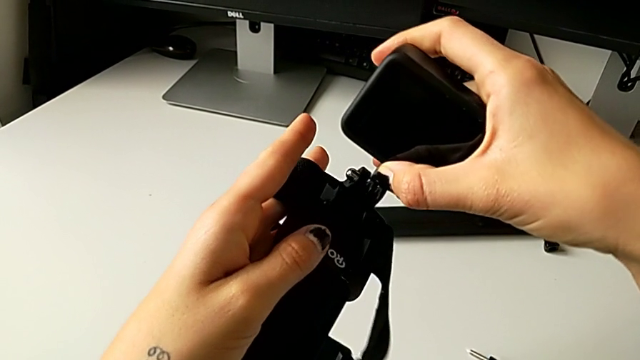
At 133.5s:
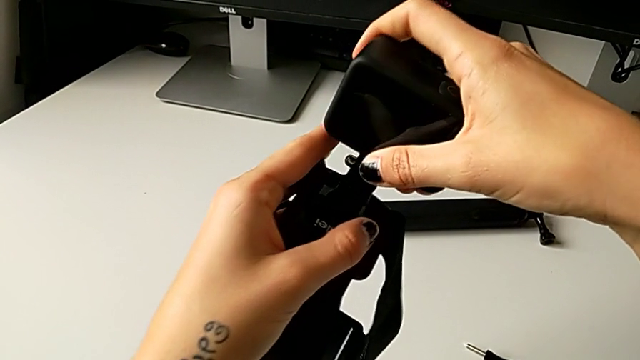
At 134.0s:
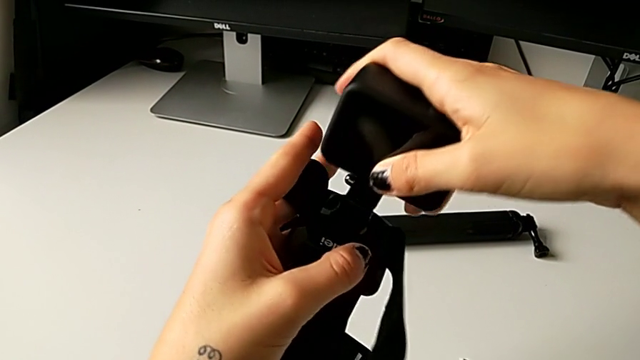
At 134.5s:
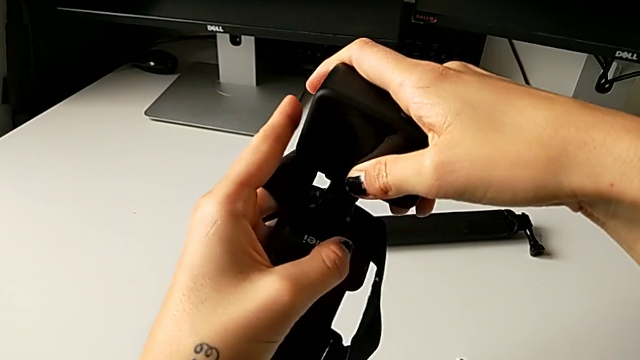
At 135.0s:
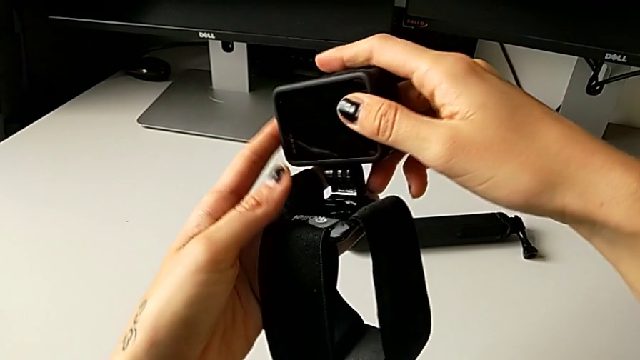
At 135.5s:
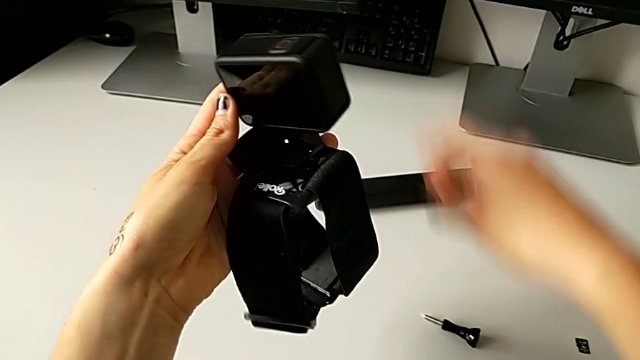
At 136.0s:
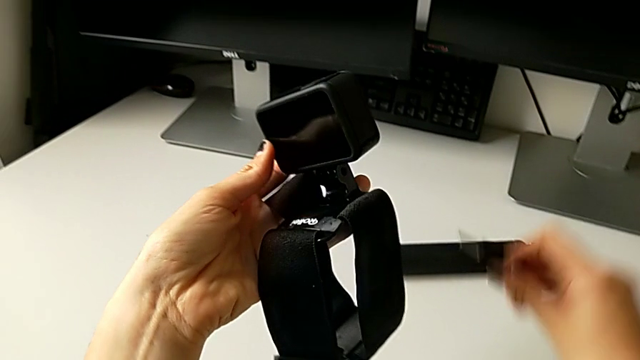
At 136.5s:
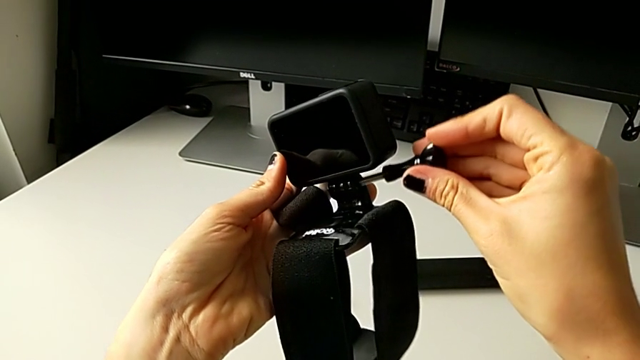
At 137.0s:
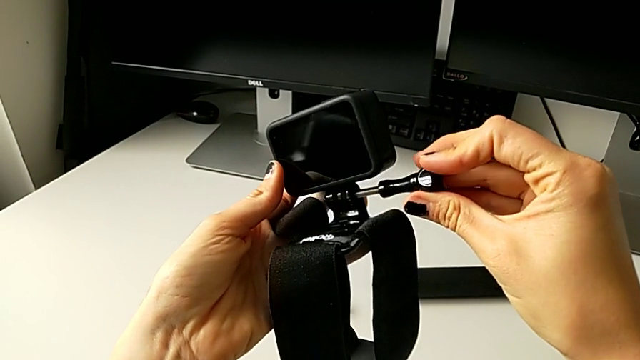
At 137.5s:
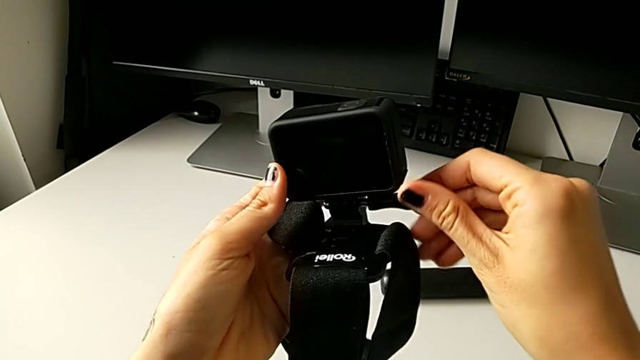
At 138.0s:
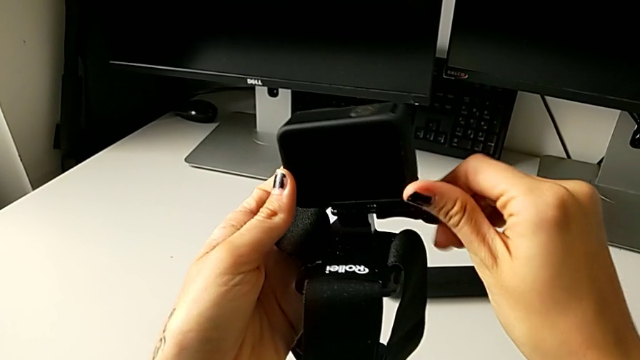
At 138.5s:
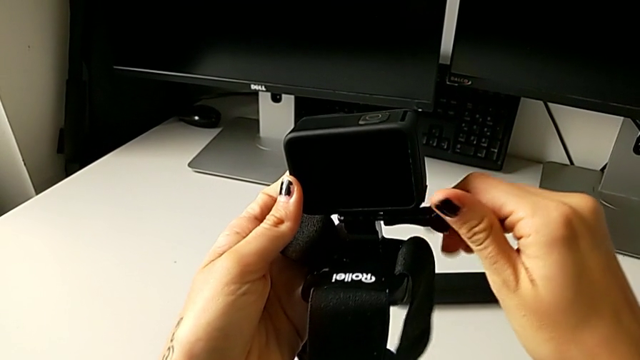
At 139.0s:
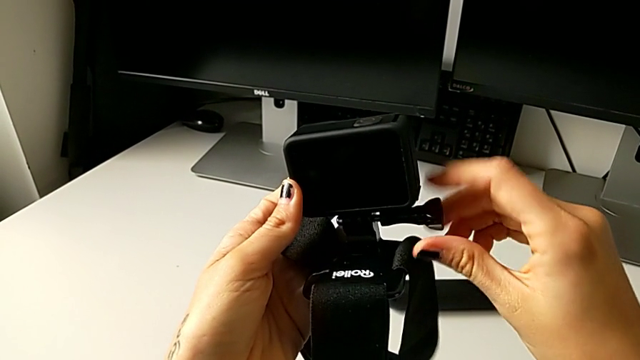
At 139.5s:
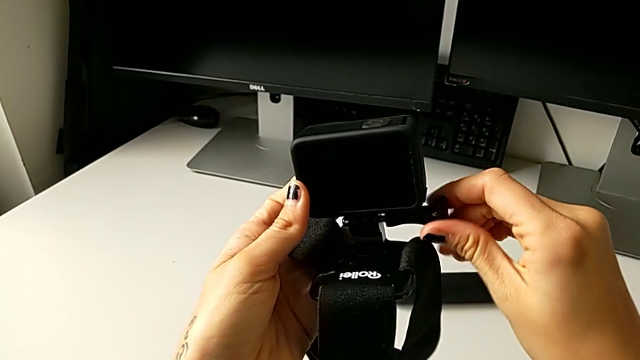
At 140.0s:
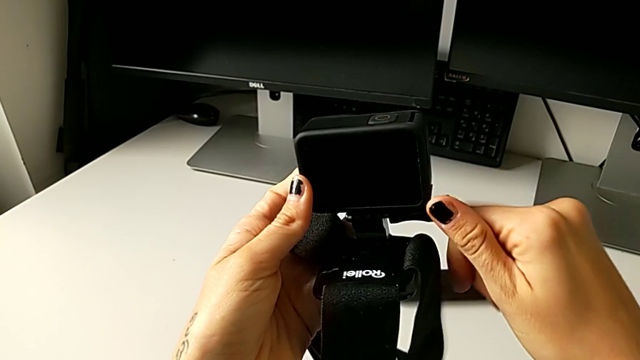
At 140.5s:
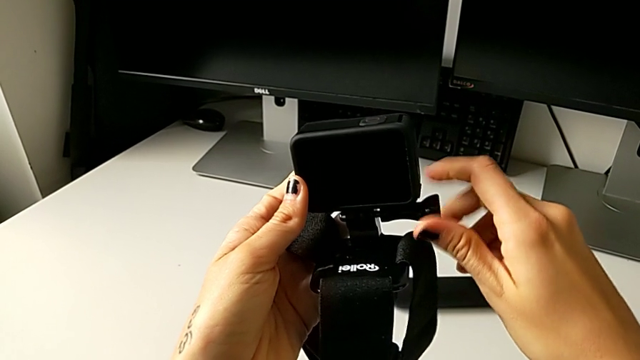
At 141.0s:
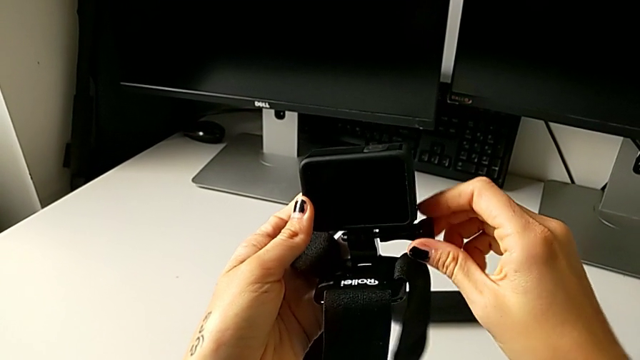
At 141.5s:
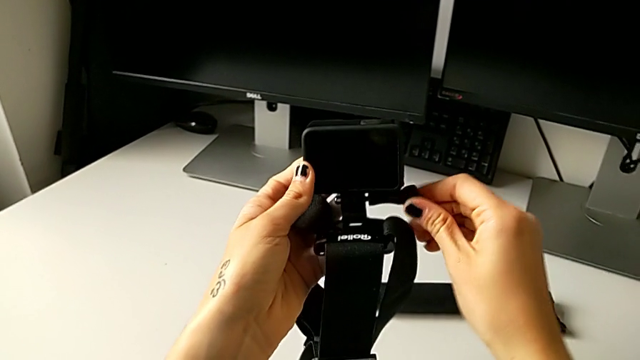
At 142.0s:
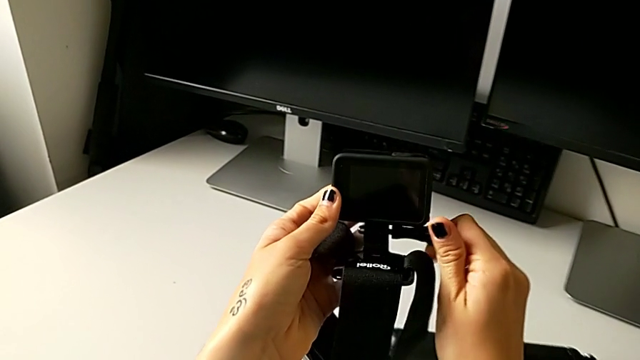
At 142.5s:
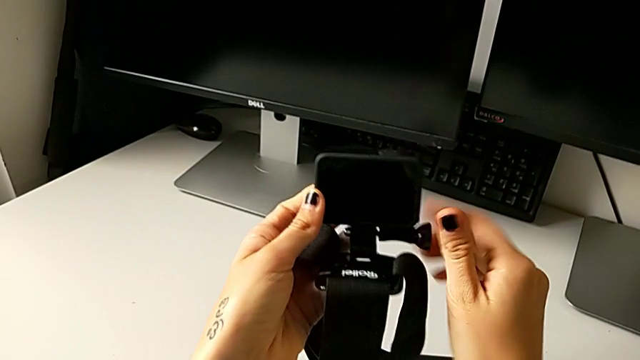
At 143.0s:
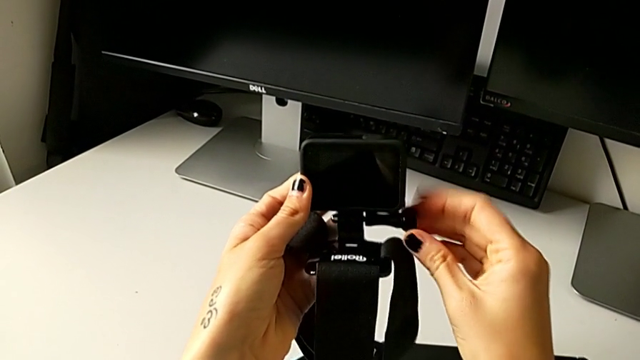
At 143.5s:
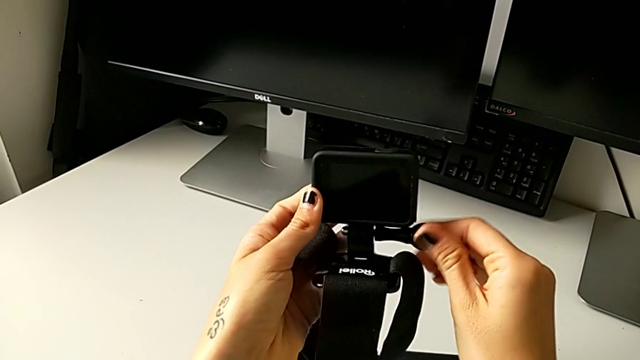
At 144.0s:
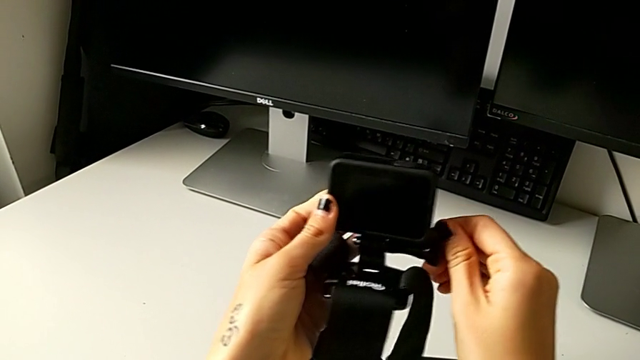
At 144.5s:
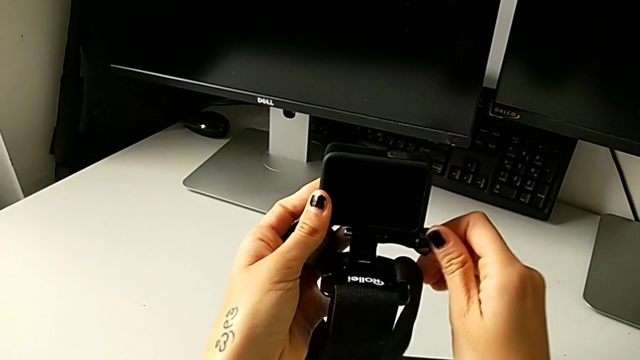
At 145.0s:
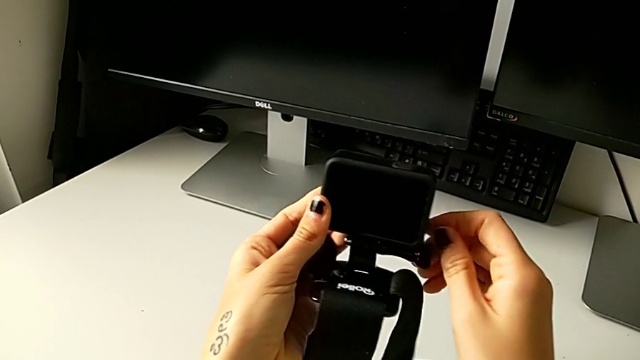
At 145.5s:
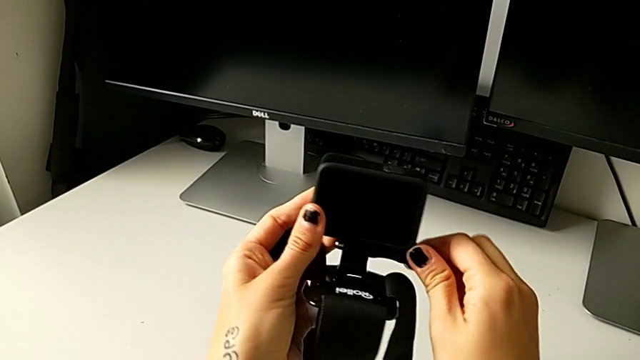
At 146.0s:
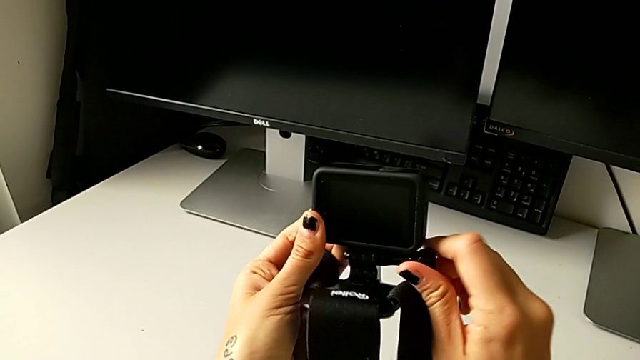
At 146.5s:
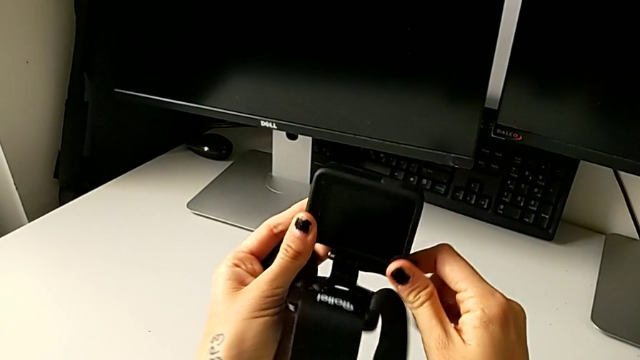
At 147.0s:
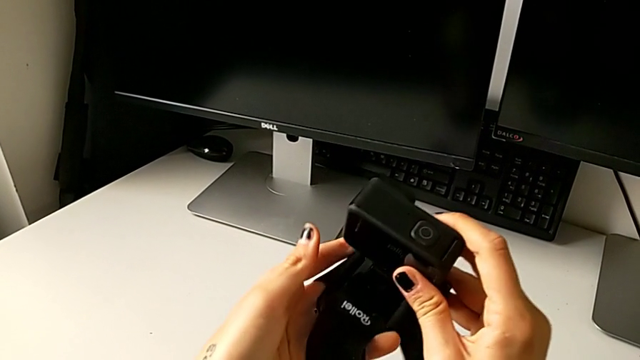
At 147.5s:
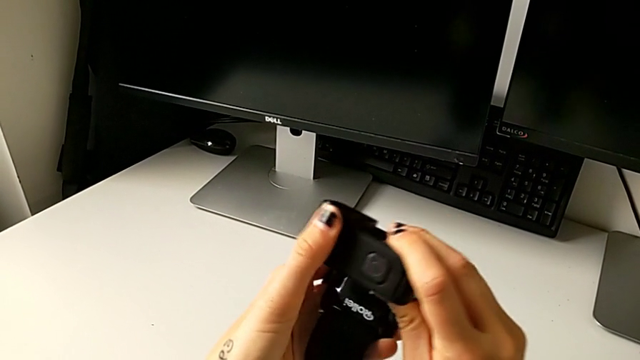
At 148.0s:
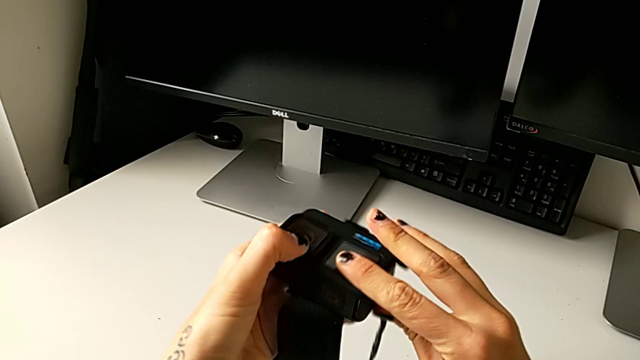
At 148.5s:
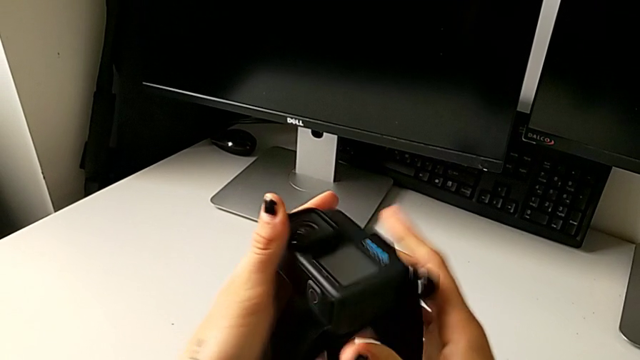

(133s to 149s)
The camera wearer is mounting the GoPro on the strap. They insert the GoPro, insert the screw and screw it.

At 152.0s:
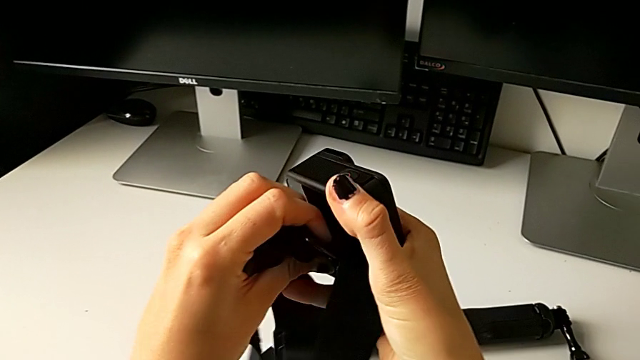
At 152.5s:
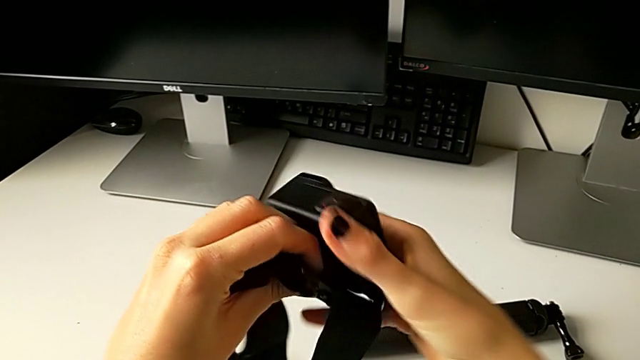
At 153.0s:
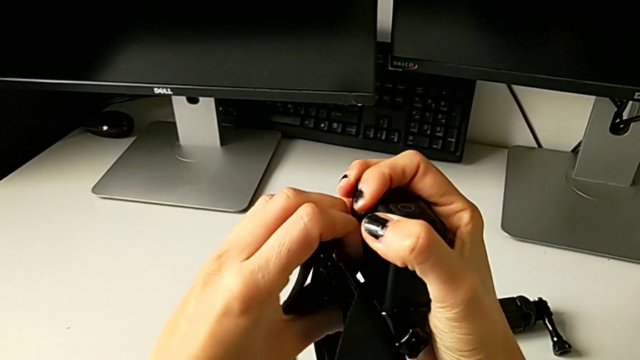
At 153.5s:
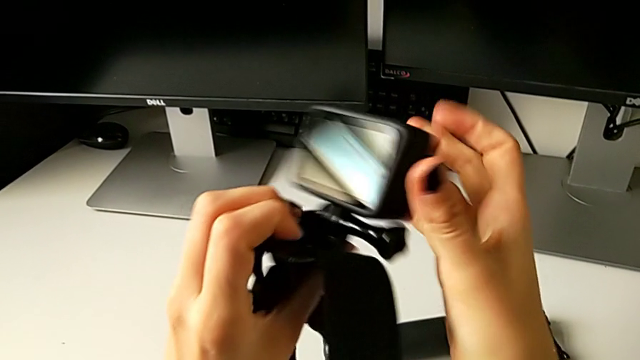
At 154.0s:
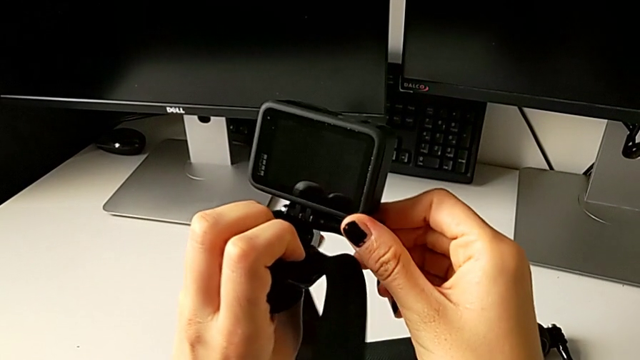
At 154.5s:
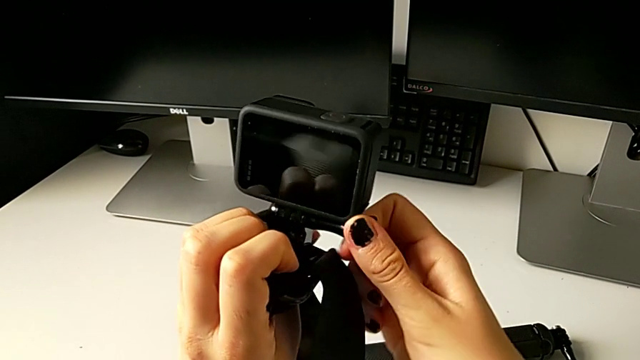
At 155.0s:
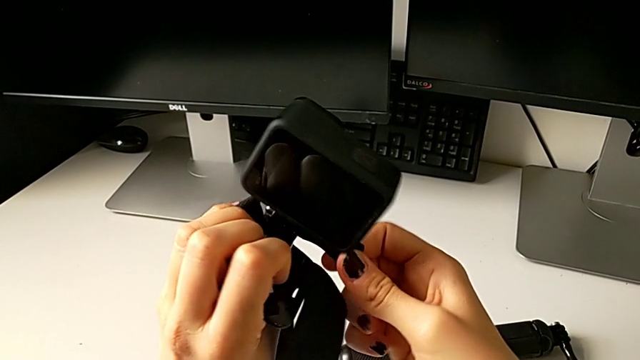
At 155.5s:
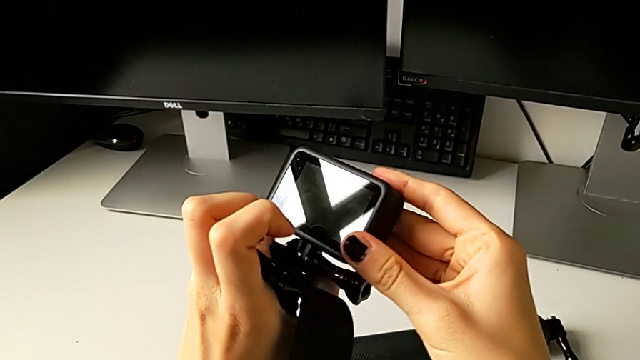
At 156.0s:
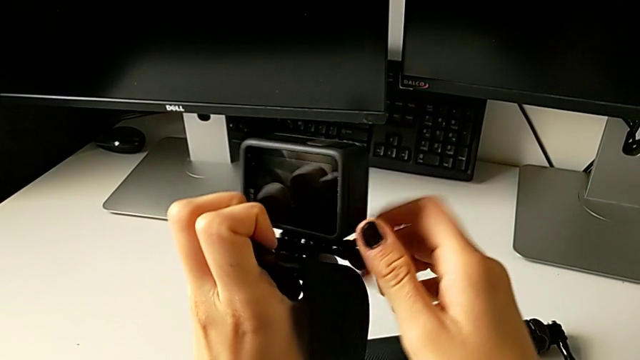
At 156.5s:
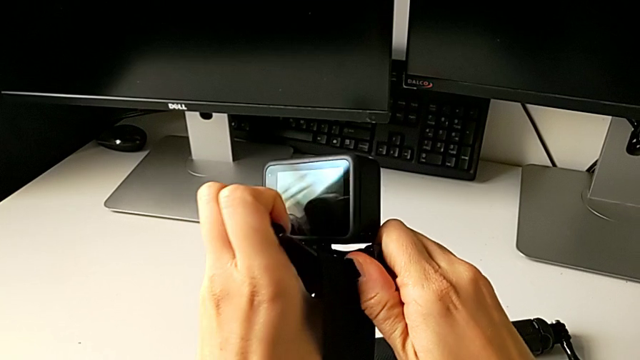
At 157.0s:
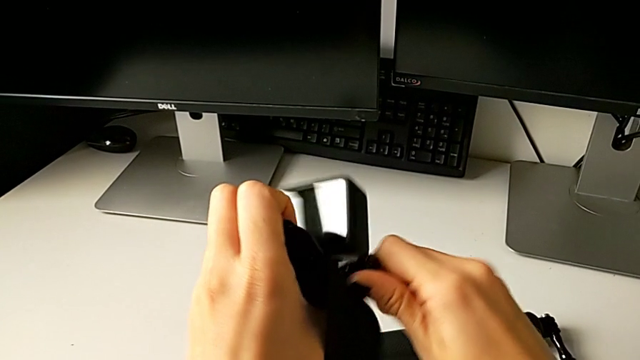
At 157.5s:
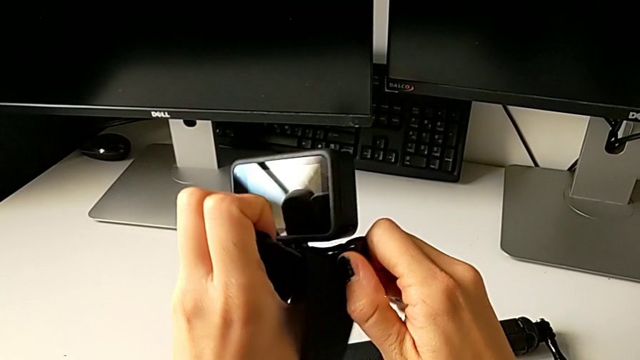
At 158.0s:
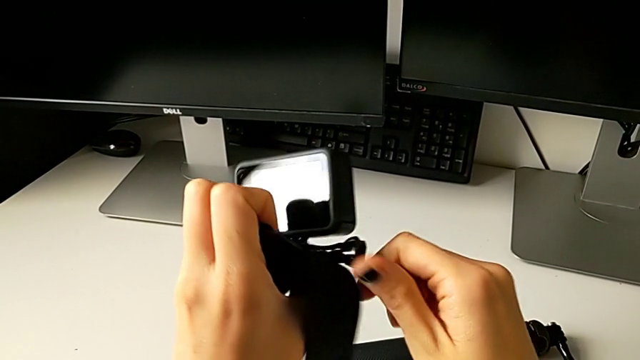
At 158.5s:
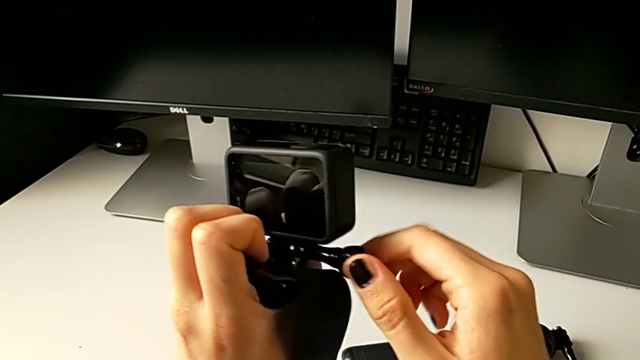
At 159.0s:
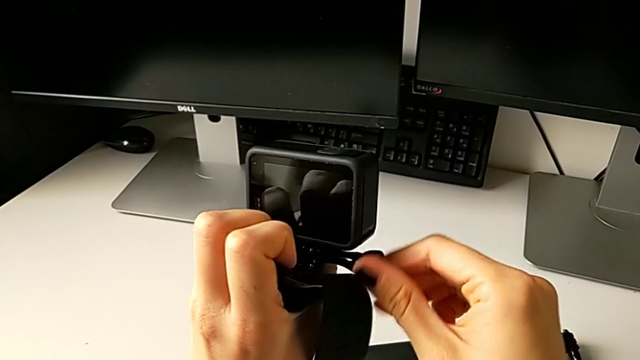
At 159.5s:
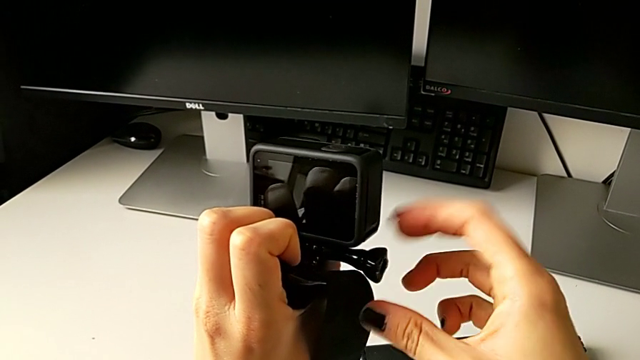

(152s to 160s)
The camera wearer is mounting the GoPro on the handheld grip. They begin to unscrew the screw.
